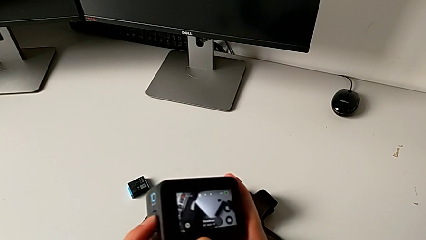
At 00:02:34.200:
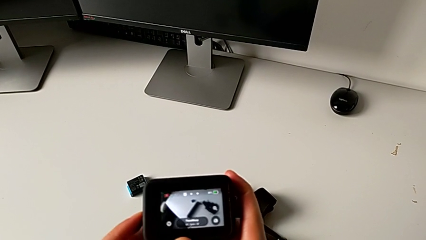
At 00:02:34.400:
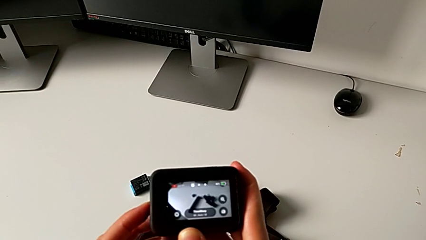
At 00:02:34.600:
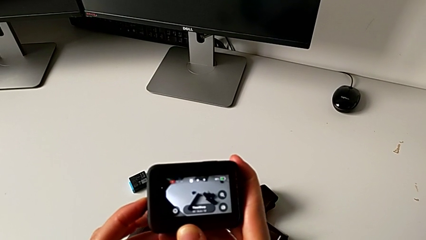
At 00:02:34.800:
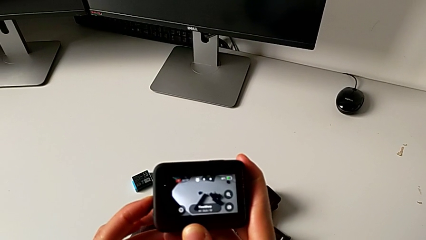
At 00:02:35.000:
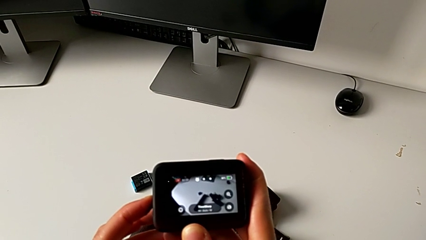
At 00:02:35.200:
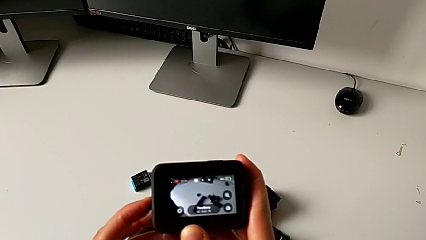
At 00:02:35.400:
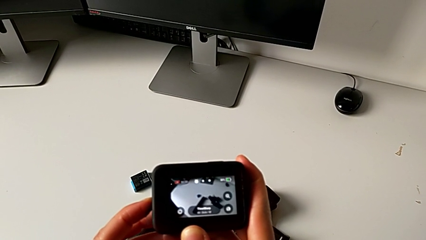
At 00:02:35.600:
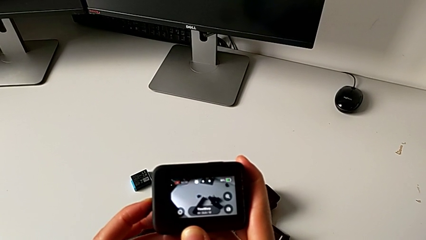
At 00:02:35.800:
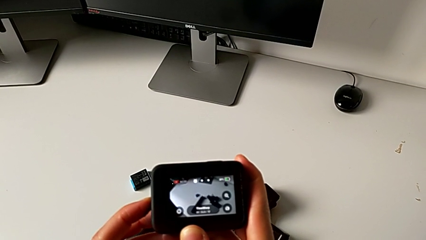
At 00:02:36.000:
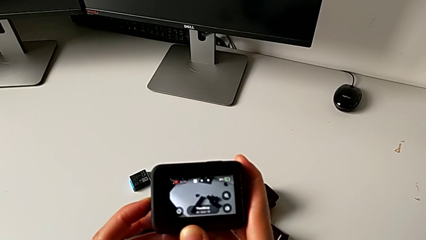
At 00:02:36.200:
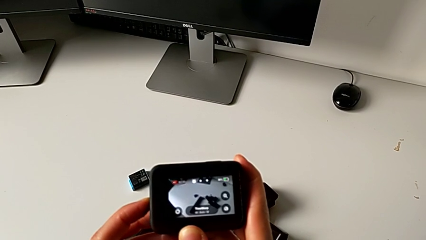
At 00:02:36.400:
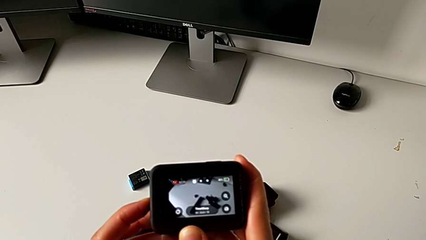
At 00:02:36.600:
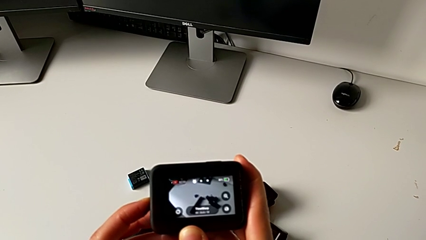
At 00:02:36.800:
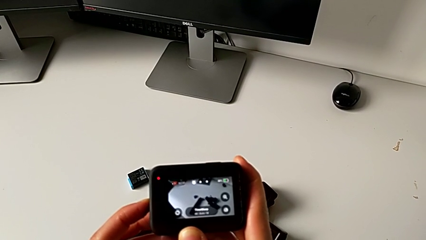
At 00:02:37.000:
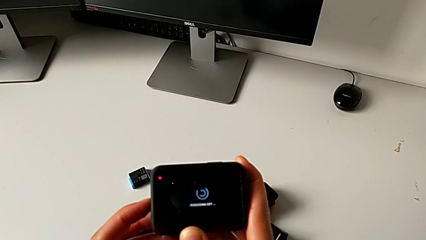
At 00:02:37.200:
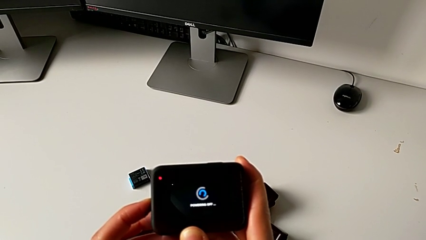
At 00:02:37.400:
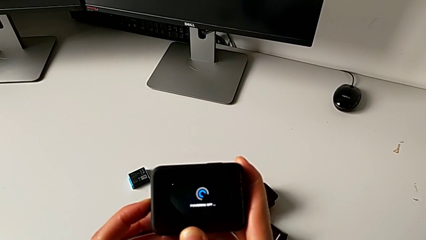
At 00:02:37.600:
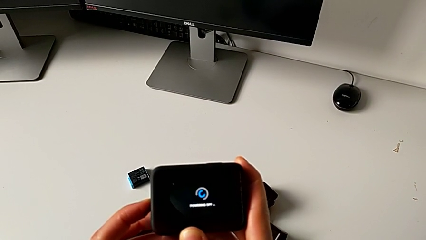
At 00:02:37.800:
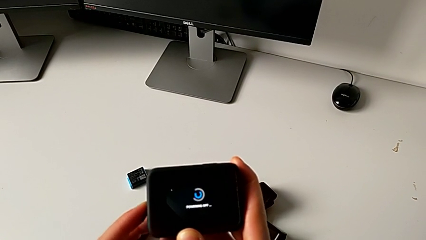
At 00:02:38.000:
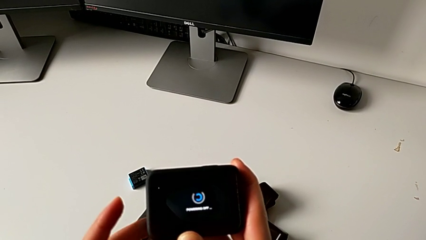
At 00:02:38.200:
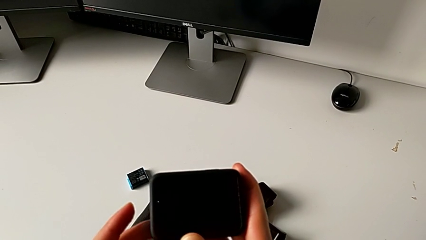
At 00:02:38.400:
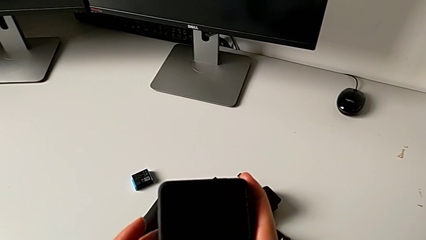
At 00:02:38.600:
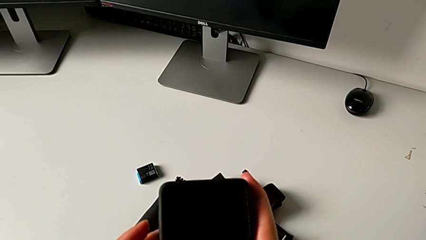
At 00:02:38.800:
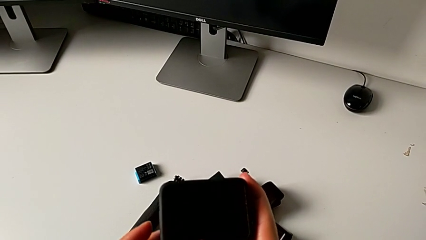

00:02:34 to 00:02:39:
The camera wearer is turning off their GoPro. They press the button.

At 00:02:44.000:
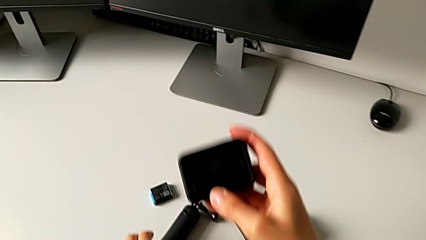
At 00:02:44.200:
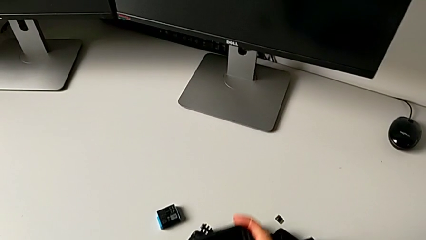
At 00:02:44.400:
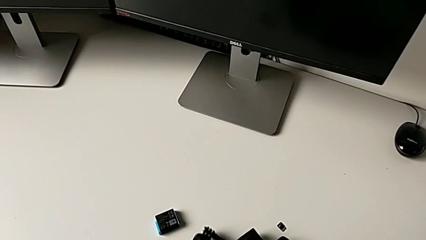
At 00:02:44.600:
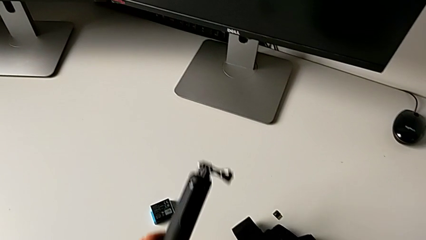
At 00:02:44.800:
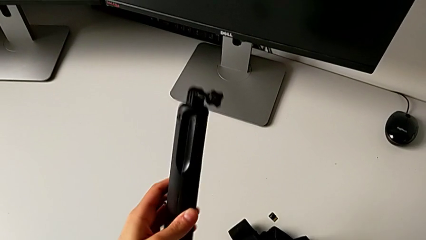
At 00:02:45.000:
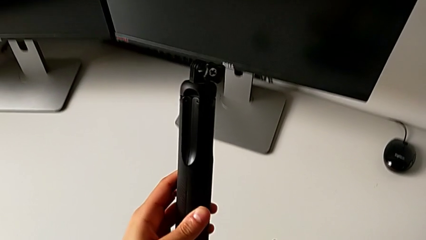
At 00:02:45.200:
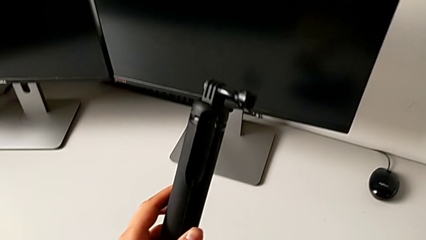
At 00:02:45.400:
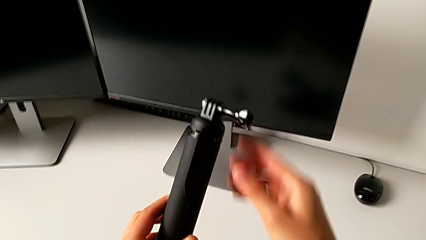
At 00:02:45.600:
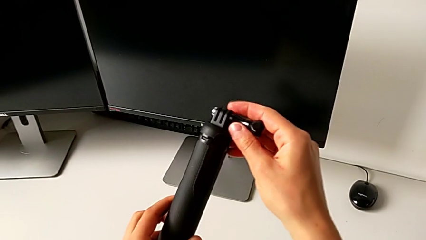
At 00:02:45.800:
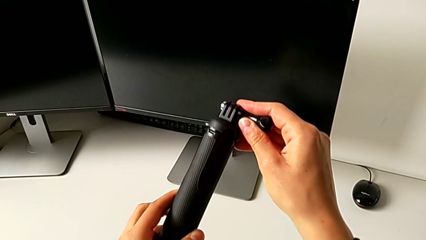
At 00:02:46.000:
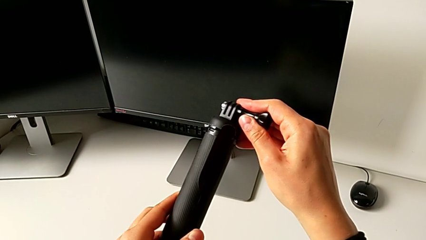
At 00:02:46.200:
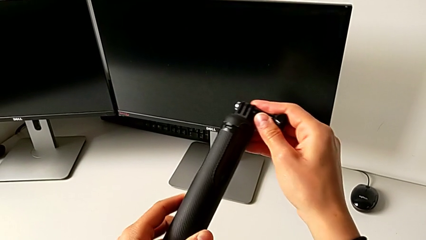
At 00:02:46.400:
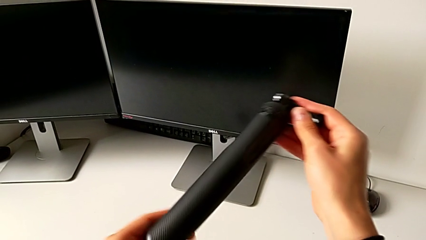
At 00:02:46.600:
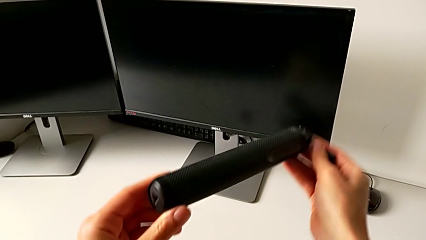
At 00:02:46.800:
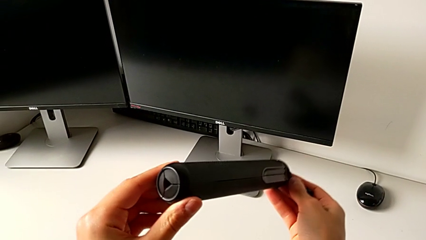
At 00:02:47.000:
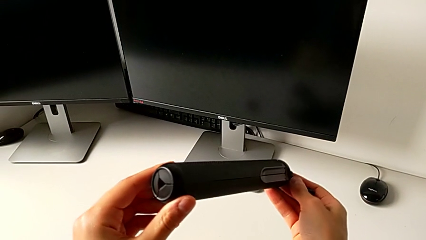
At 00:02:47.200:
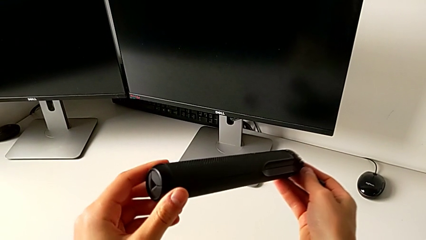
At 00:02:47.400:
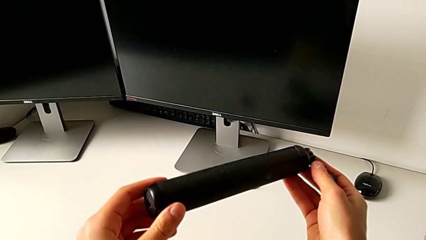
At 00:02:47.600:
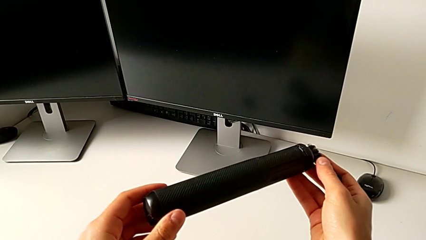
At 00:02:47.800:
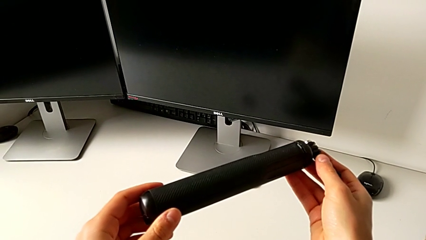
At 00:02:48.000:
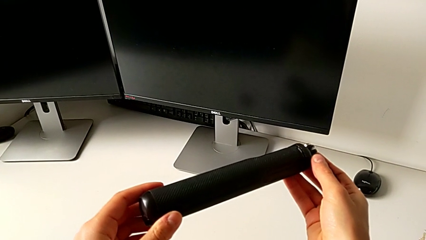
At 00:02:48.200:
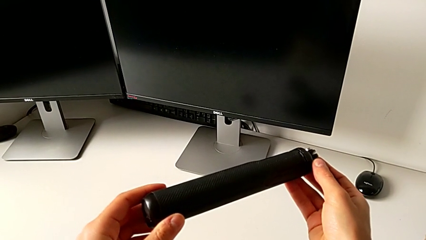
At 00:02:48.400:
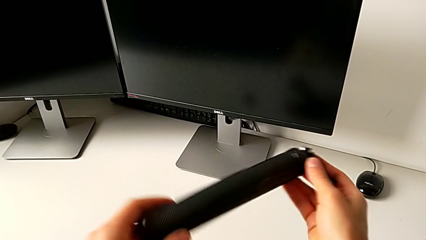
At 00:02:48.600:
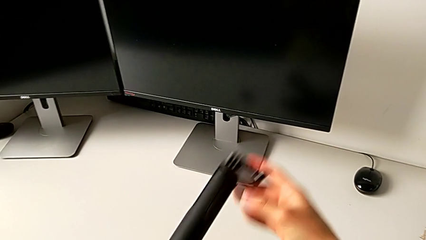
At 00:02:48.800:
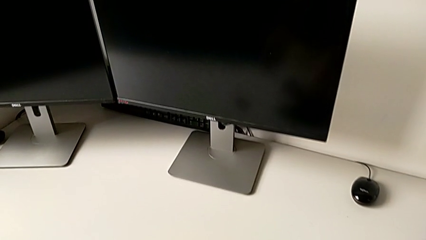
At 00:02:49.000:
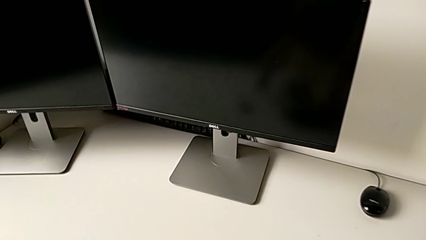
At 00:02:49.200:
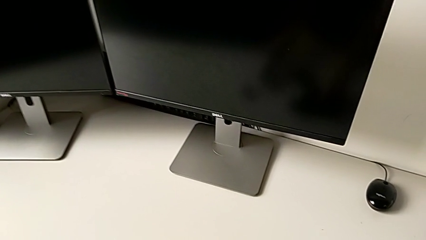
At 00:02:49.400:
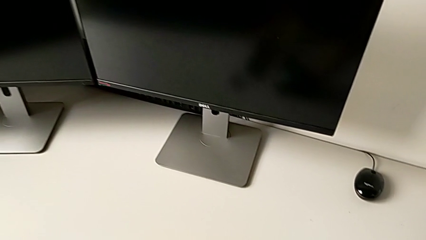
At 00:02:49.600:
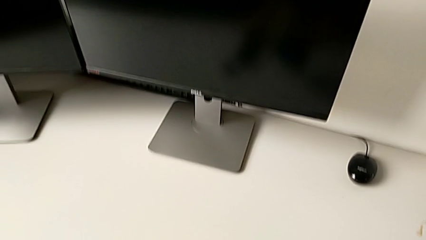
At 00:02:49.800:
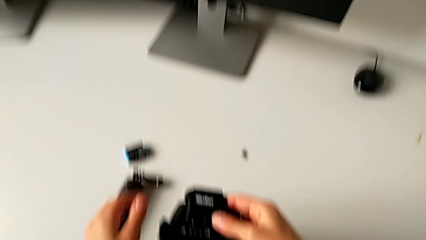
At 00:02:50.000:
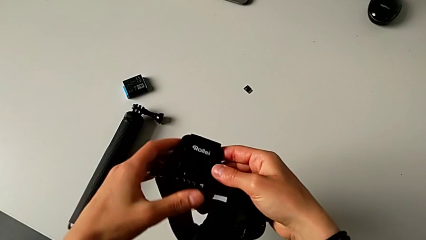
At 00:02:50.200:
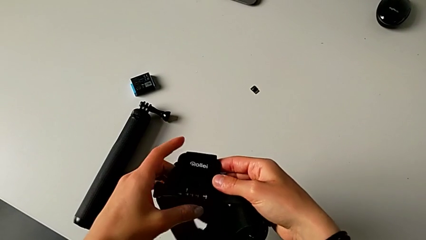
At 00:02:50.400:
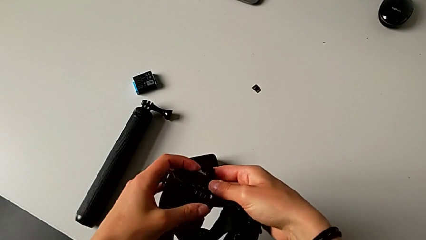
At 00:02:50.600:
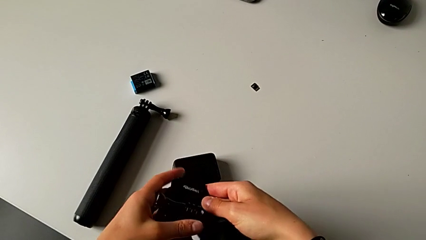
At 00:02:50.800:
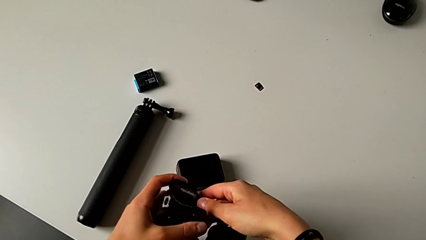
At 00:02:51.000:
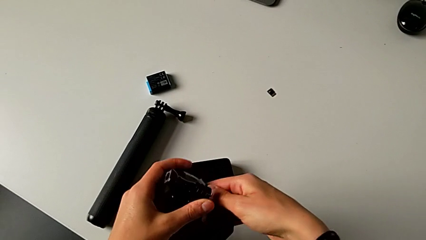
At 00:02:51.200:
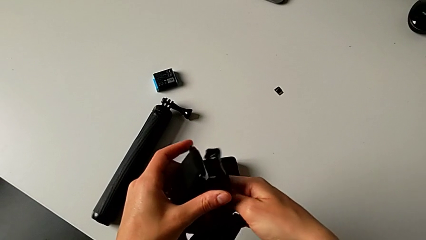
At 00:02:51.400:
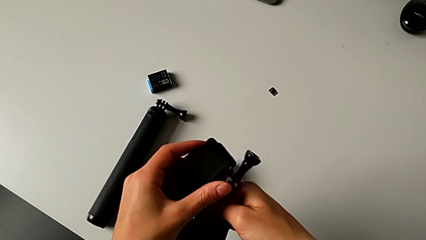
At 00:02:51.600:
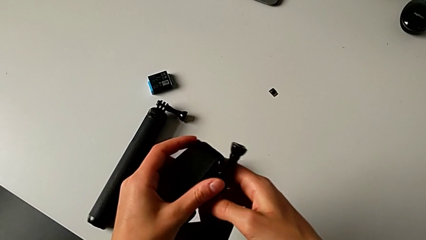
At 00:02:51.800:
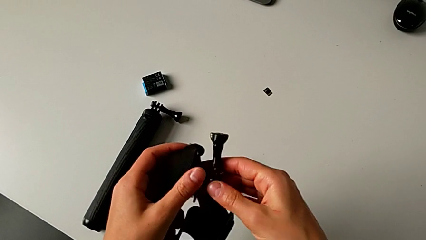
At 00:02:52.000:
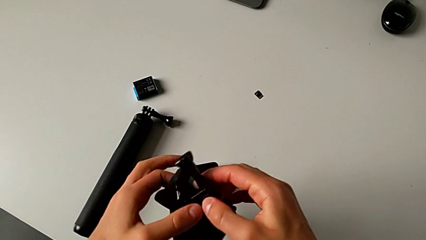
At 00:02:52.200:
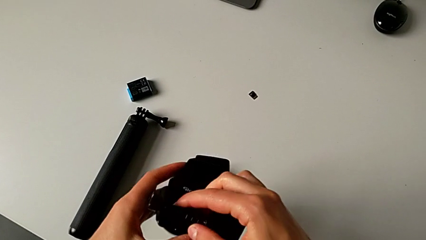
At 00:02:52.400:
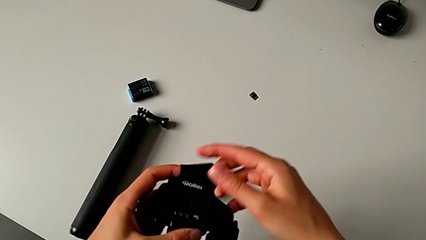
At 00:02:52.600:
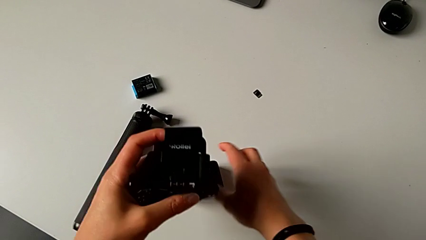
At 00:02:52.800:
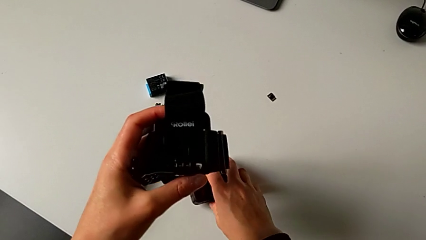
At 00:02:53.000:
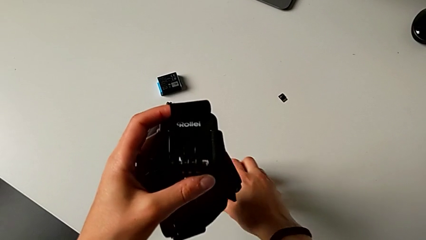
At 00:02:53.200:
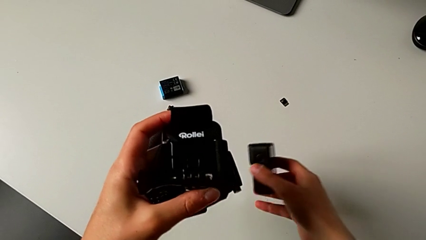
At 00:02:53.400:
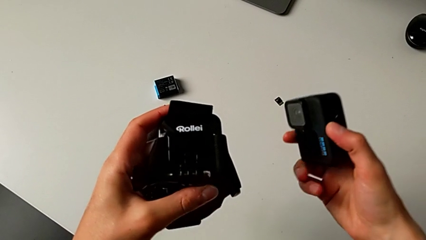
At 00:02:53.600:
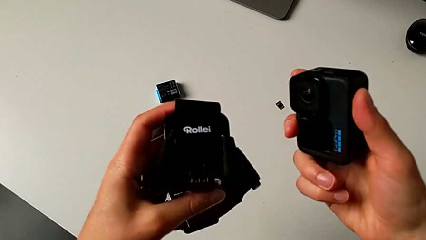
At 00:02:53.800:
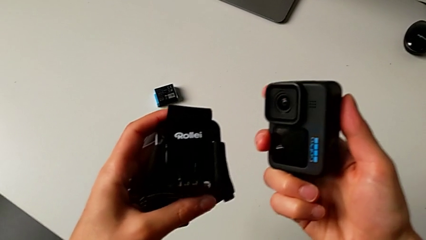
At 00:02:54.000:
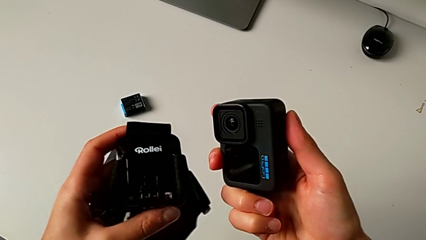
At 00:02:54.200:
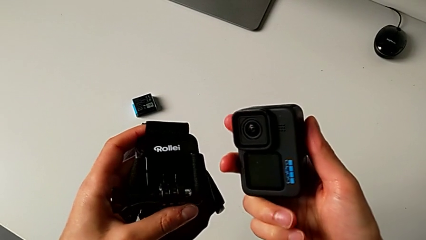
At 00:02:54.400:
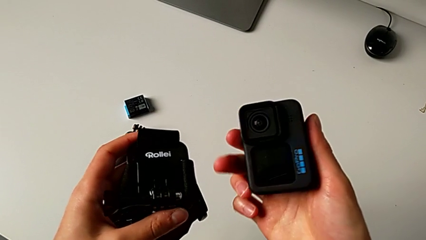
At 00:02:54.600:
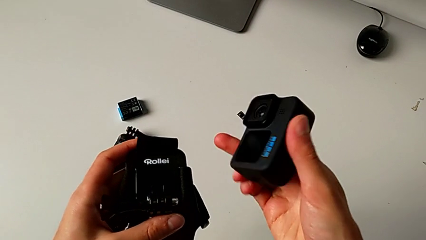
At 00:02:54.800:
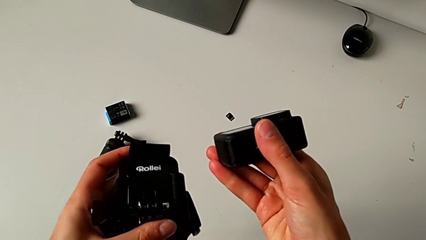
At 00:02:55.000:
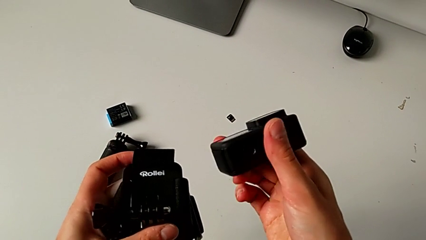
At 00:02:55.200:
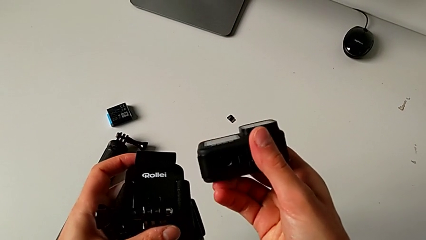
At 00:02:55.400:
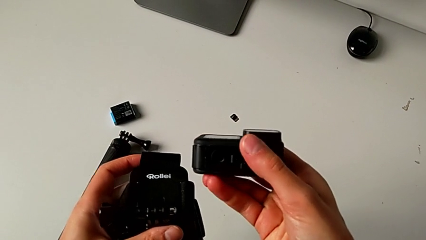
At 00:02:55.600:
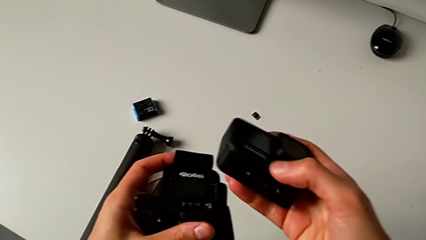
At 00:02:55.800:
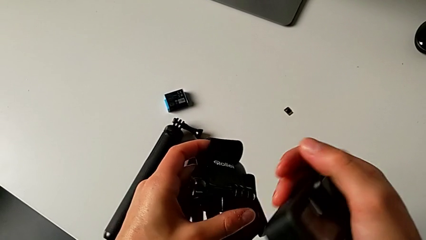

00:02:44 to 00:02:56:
The camera wearer is mounting the GoPro onto the strap. They drop the GoPro, grab the handheld grip, inspect it, drop it, grab the strap, inspect it, grab the GoPro and rotate it.
